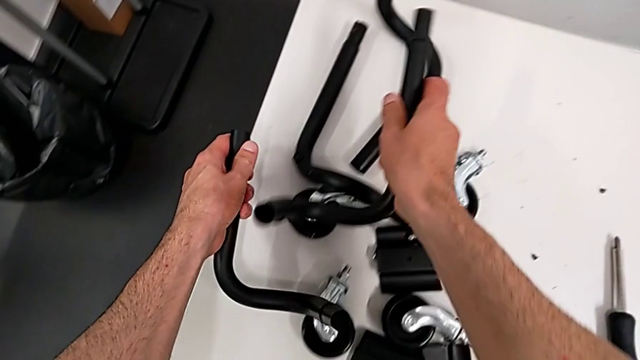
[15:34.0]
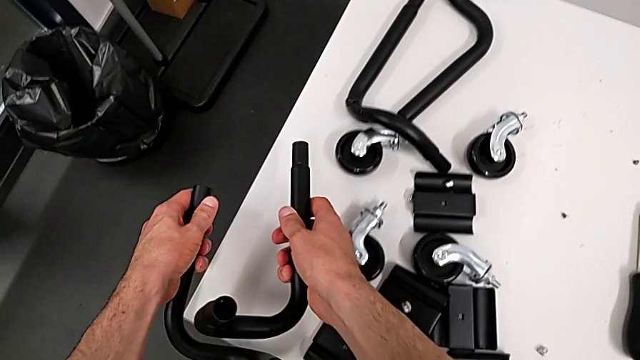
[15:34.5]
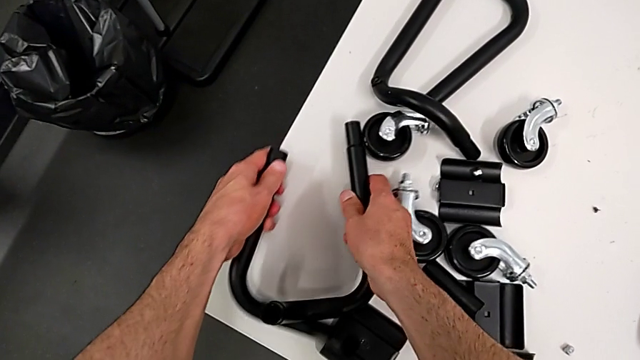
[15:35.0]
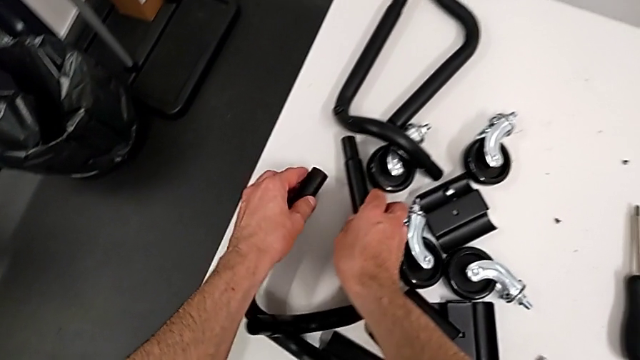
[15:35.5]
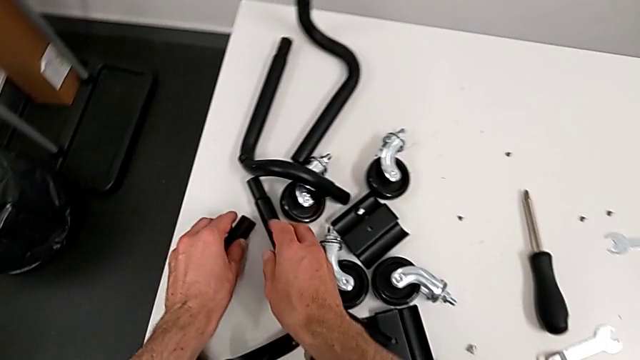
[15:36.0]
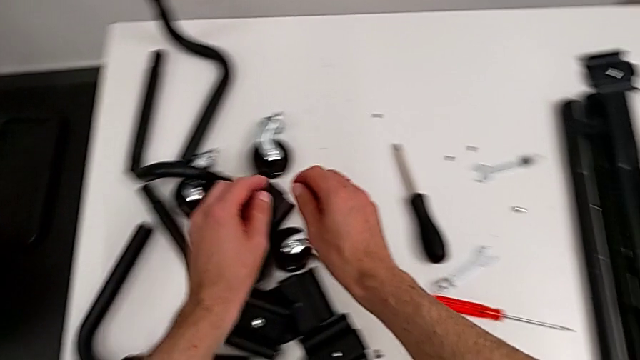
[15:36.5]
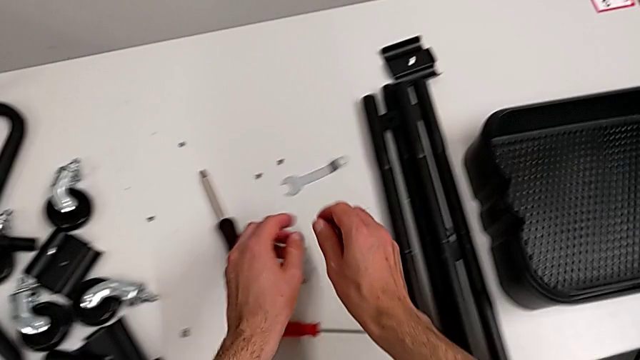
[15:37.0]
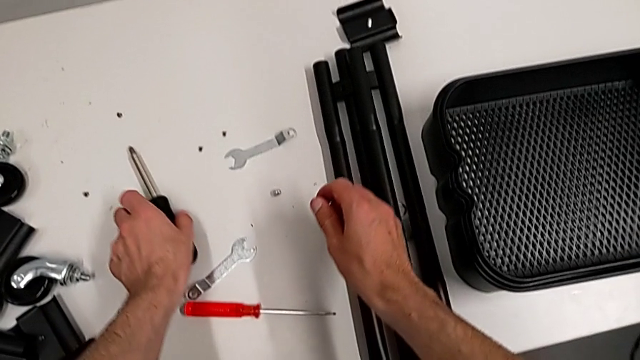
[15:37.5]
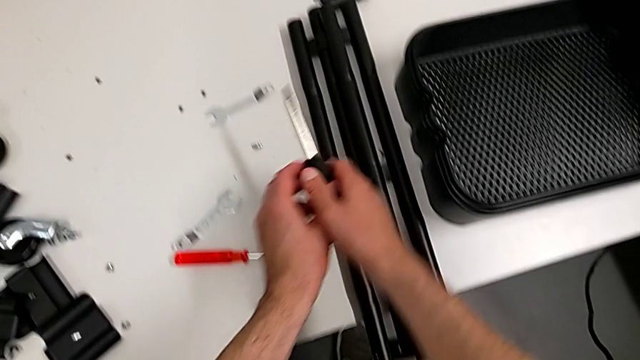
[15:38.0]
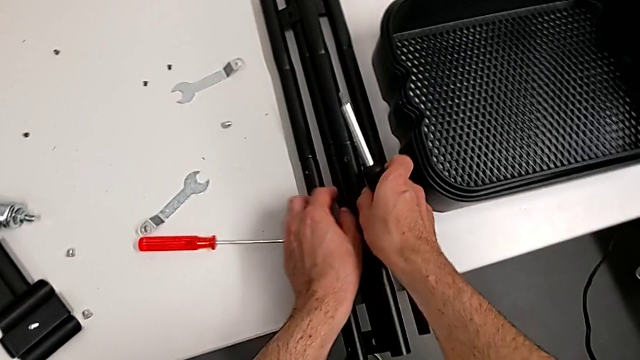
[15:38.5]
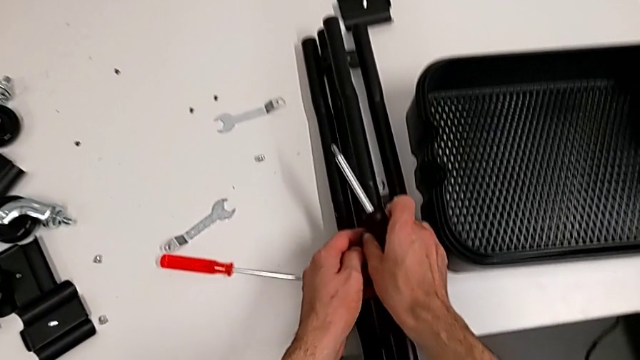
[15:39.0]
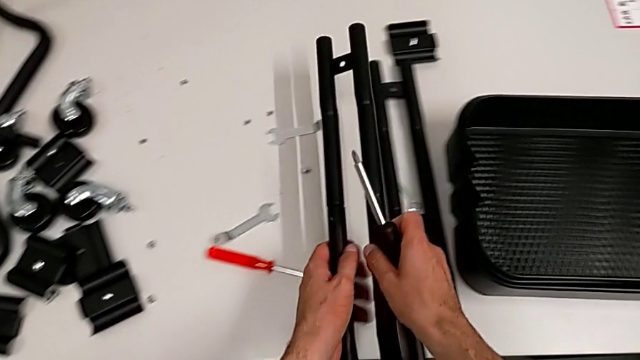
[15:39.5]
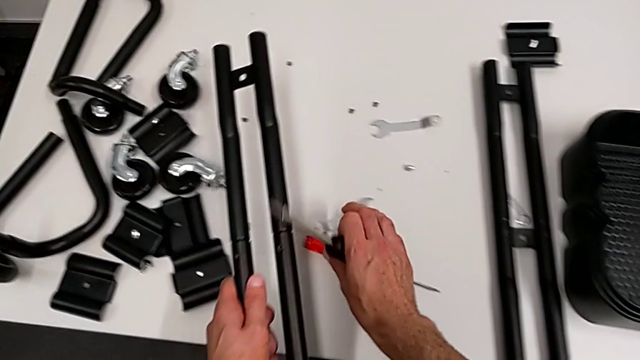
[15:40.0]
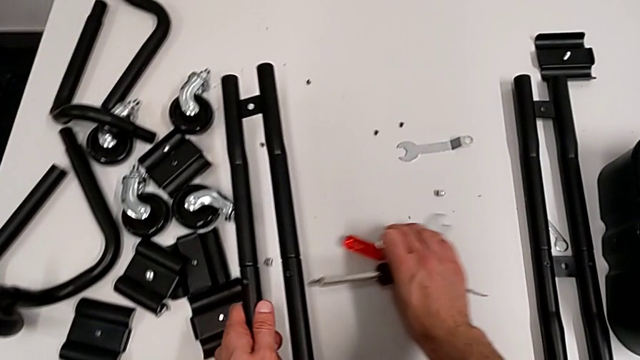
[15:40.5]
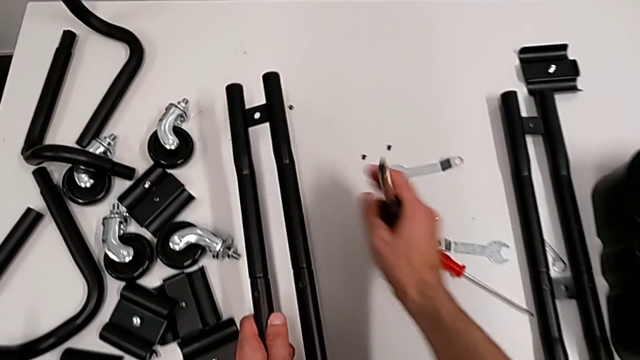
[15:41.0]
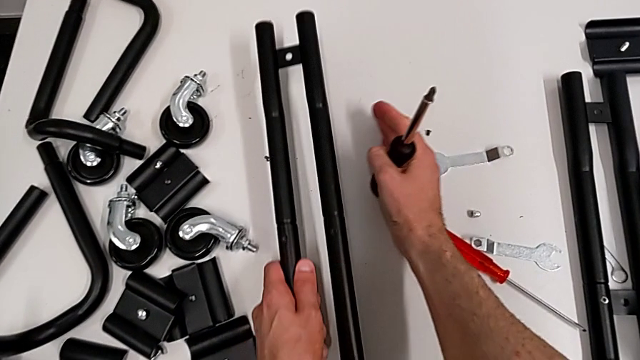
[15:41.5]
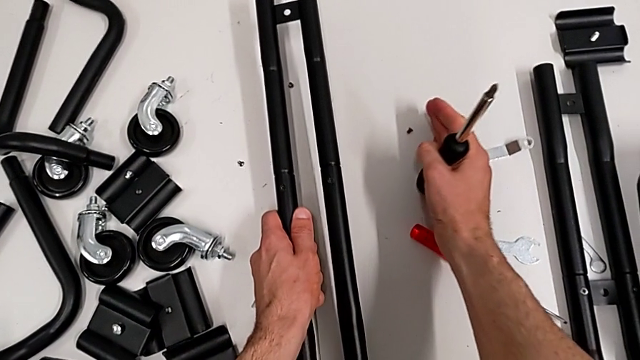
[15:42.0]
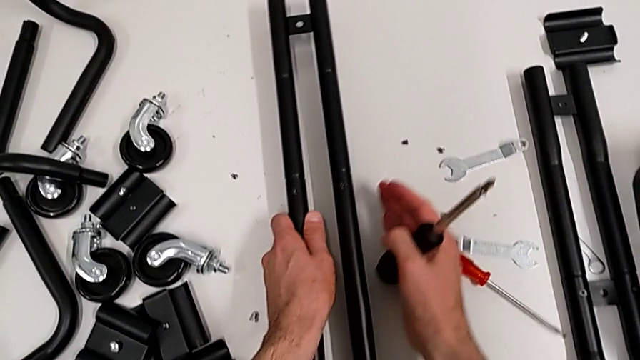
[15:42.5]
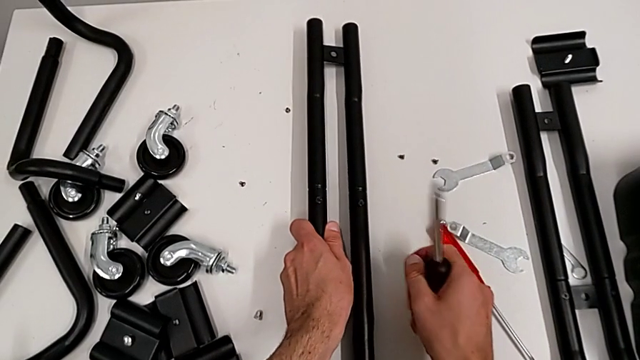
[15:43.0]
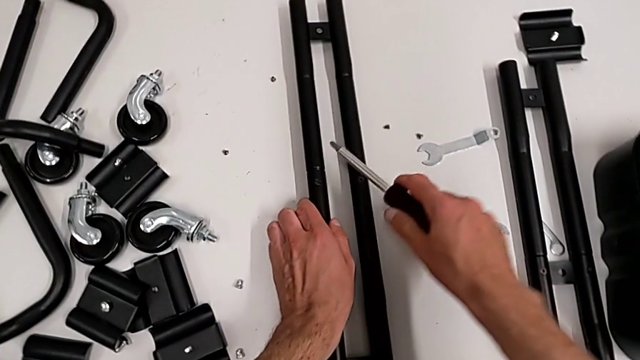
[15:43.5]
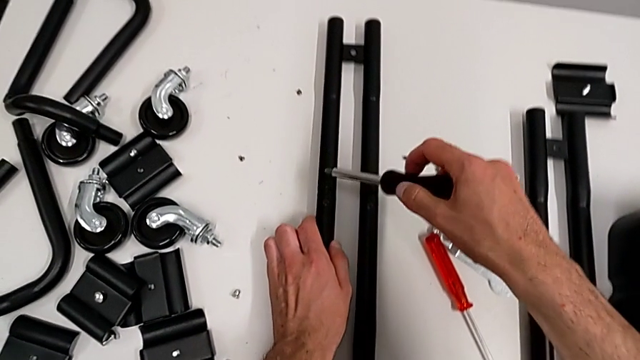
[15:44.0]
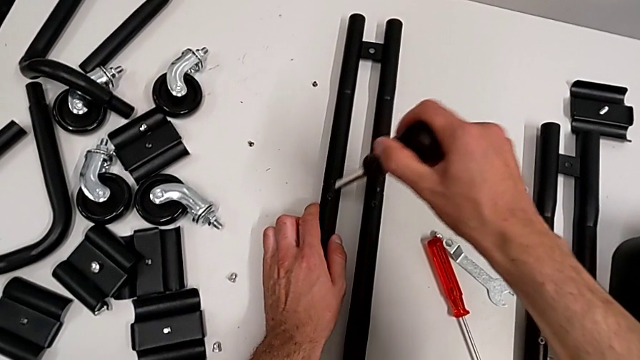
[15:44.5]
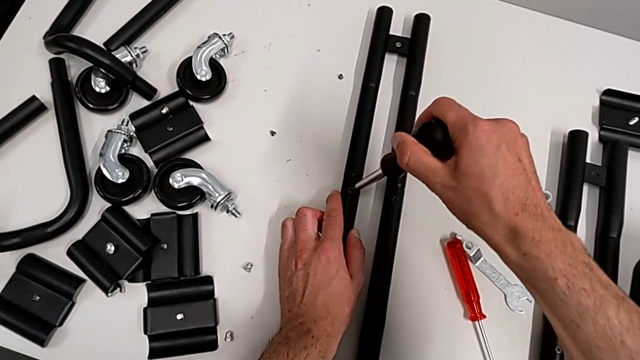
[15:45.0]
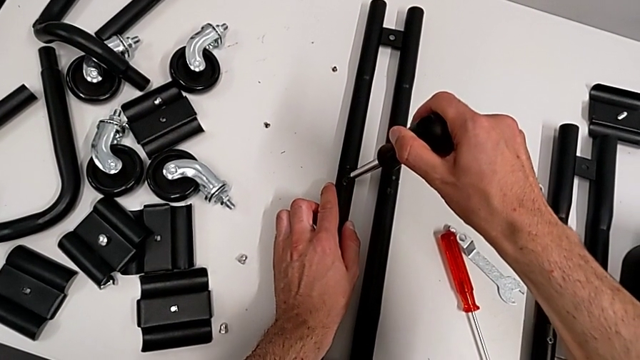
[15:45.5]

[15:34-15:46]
The camera wearer is disassembling the half frames. They place the base, grab the leg and place the screwdriver.

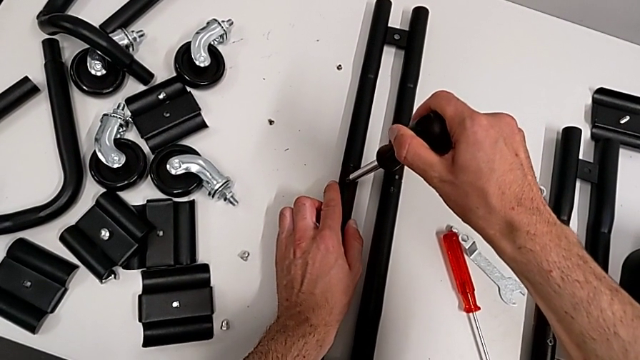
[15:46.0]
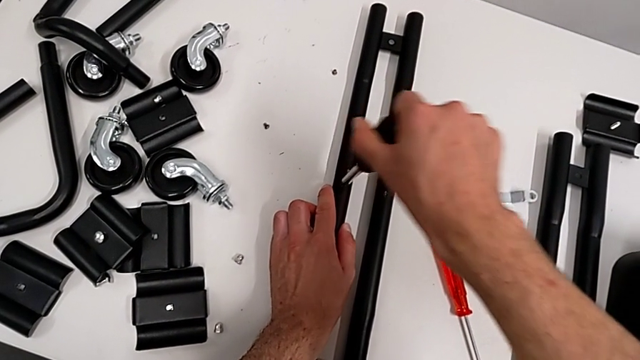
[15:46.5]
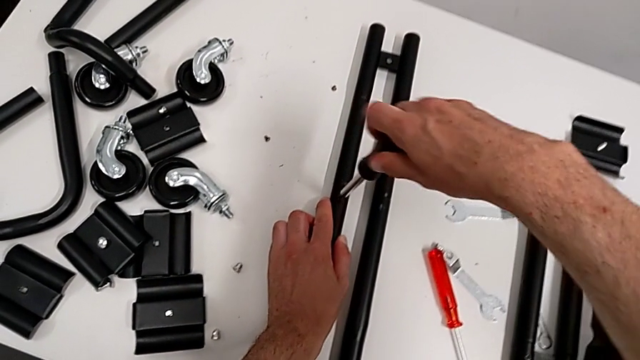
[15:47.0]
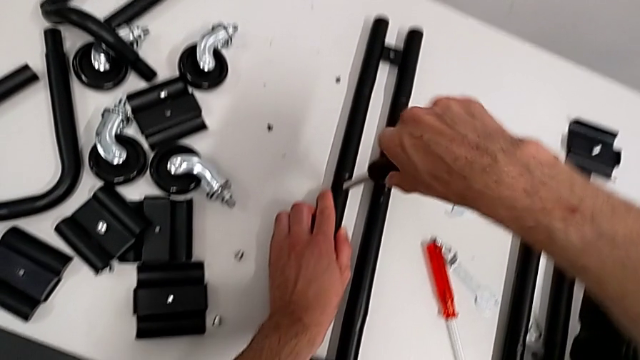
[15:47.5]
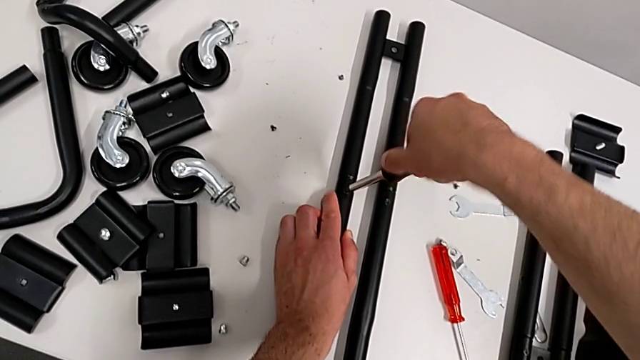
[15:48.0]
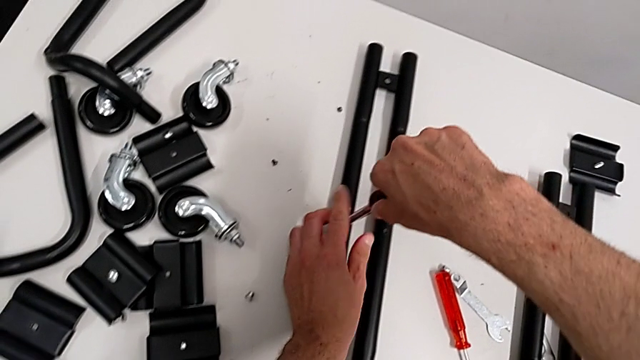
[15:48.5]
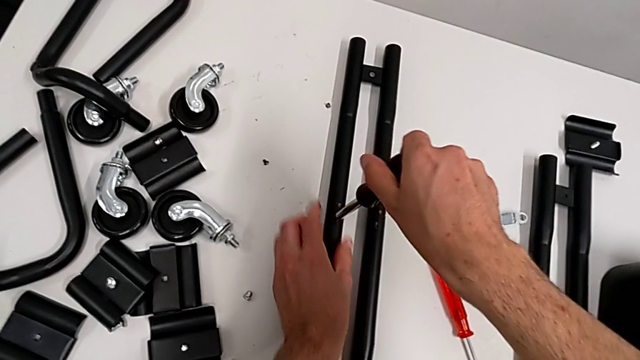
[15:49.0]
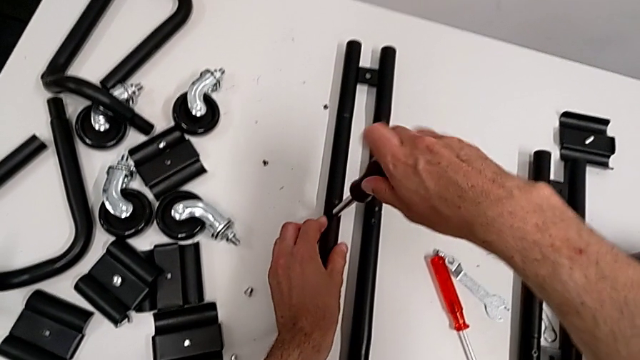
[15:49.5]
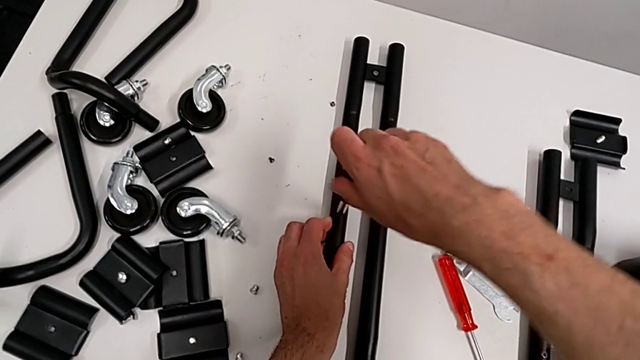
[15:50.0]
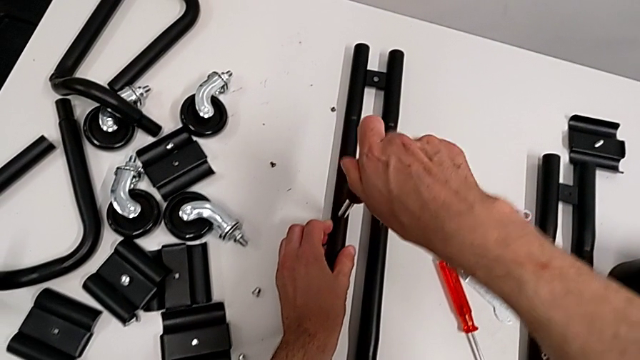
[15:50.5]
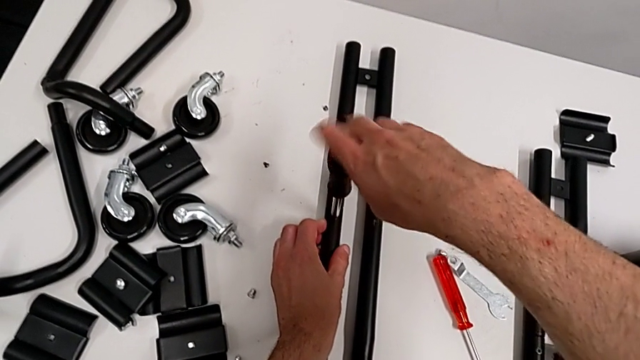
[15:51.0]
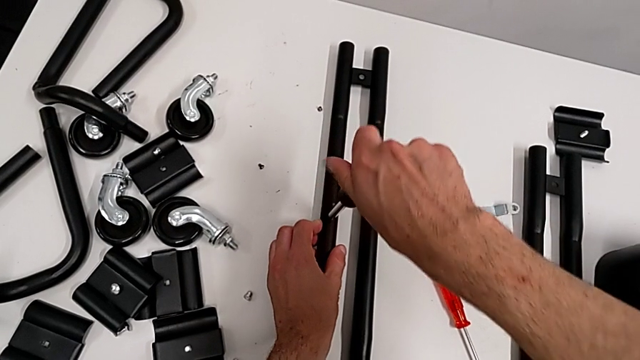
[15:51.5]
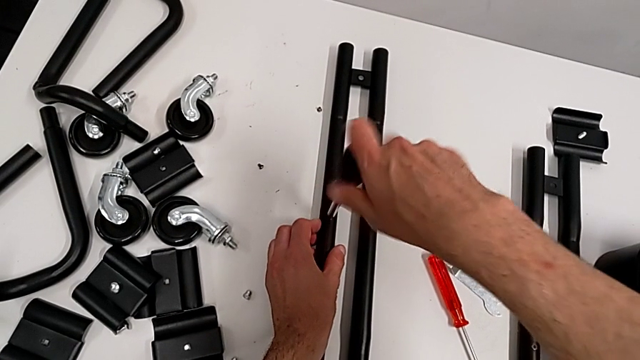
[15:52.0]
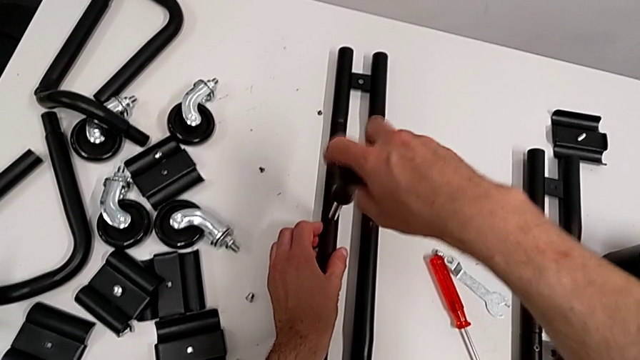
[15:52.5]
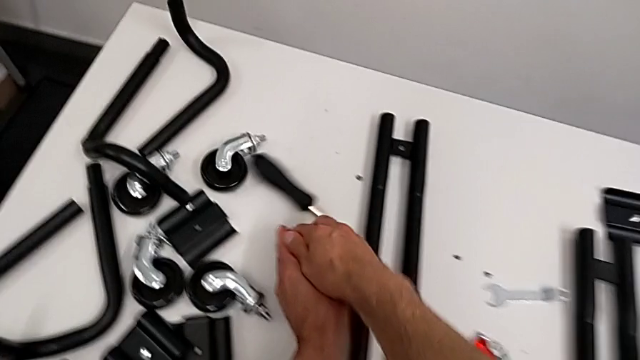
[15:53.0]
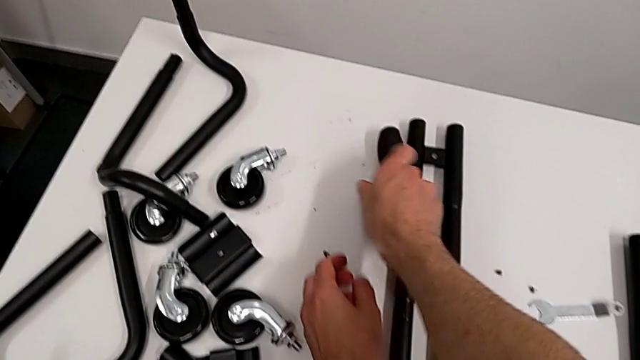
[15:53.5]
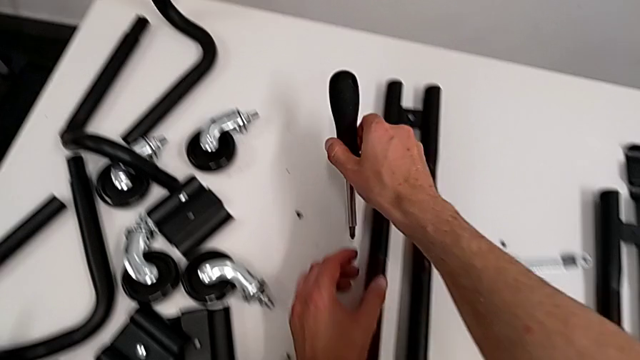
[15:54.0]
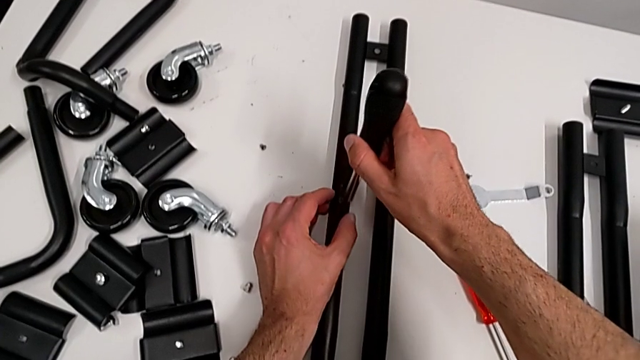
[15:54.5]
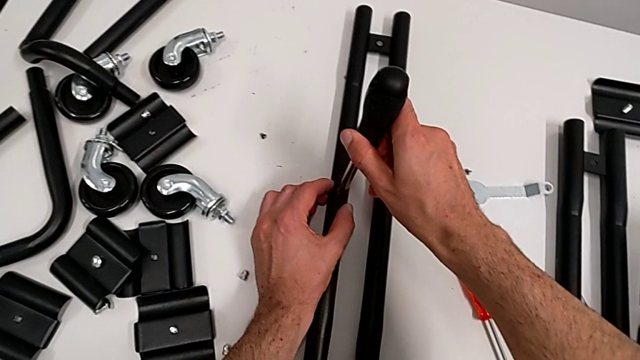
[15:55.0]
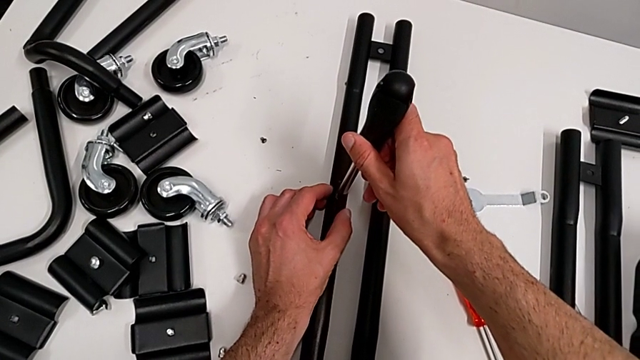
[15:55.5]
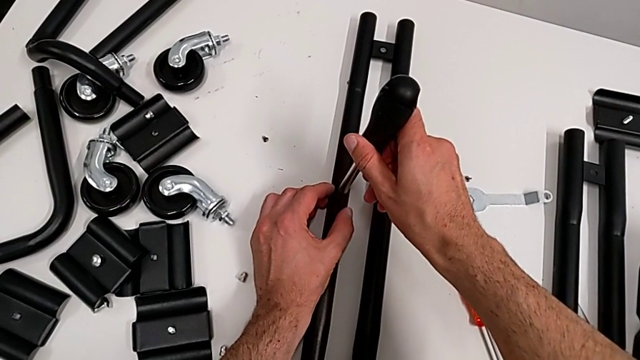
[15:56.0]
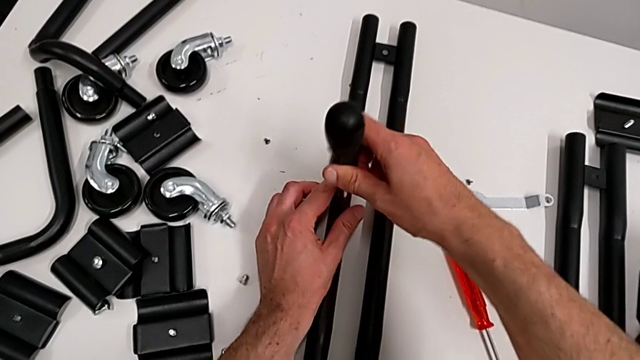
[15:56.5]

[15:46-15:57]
The camera wearer is disassembling the half frames. They unscrew the screw, drop the screwdriver by accident, grab it and begin to unscrew the screw.
